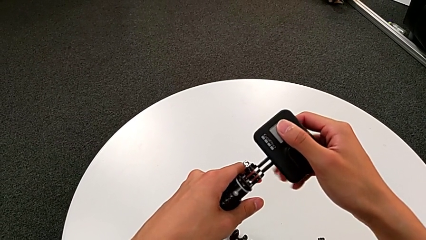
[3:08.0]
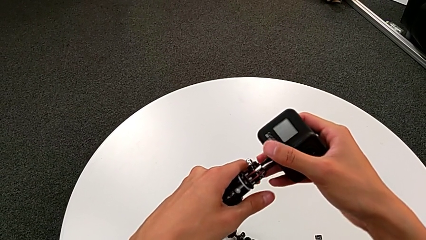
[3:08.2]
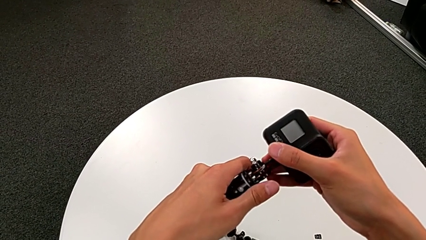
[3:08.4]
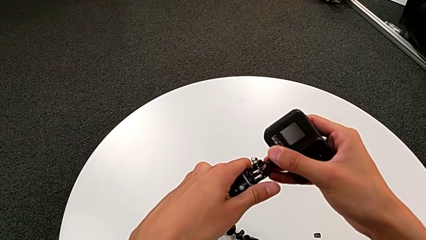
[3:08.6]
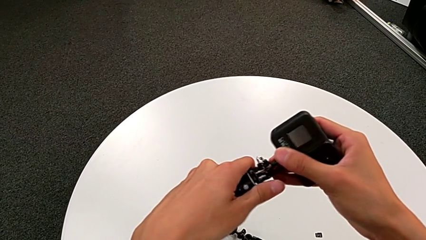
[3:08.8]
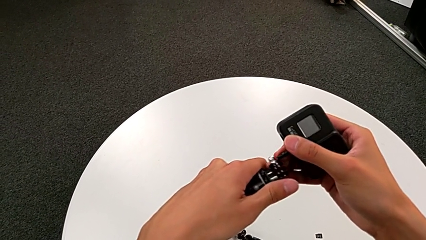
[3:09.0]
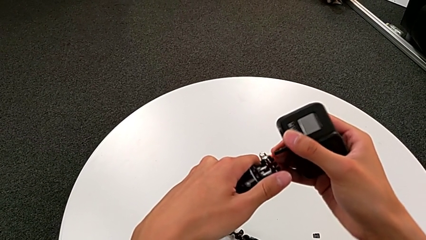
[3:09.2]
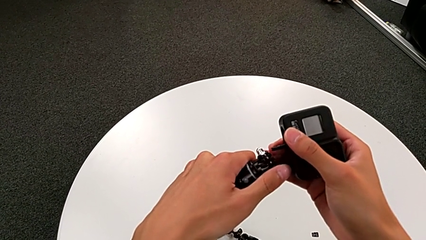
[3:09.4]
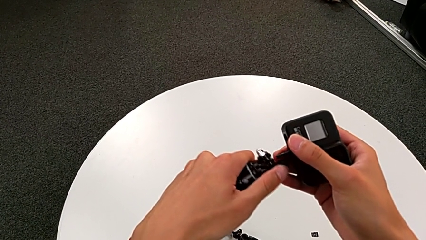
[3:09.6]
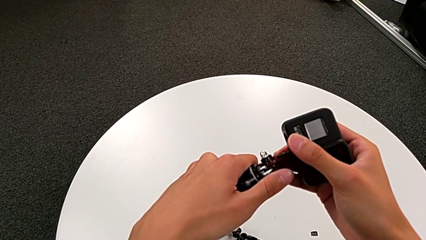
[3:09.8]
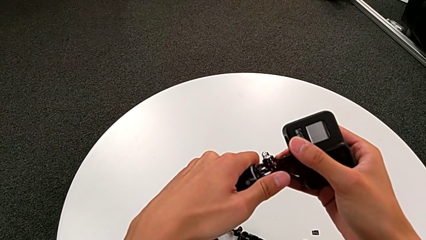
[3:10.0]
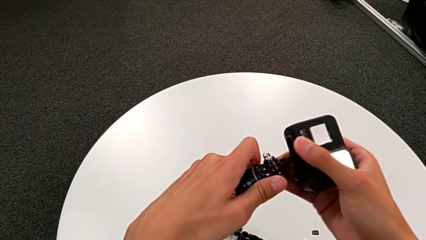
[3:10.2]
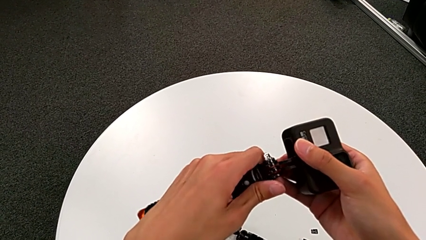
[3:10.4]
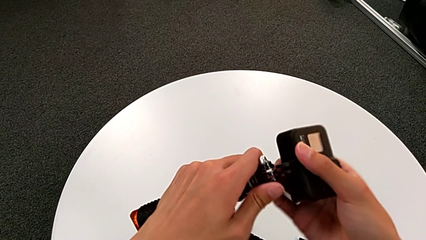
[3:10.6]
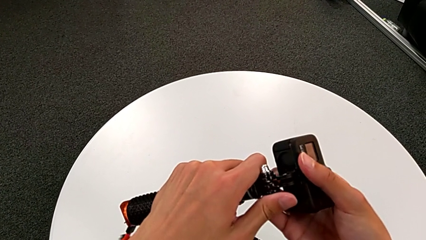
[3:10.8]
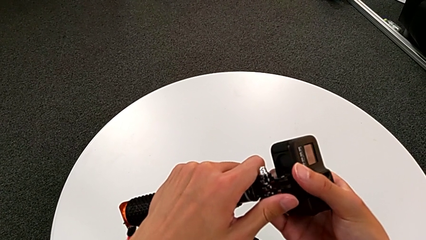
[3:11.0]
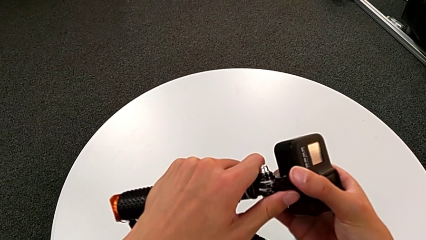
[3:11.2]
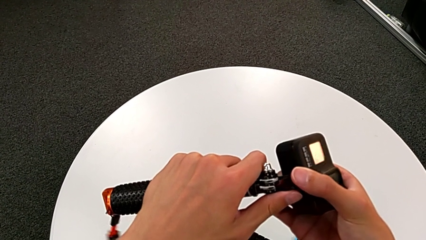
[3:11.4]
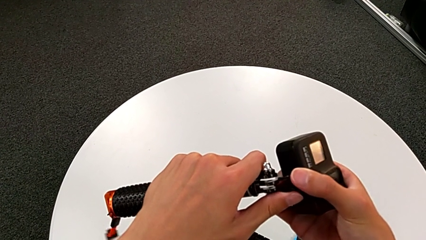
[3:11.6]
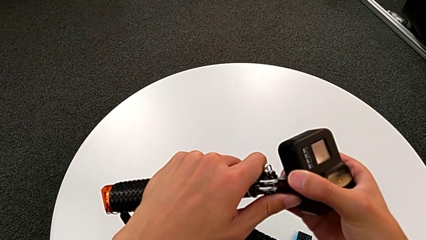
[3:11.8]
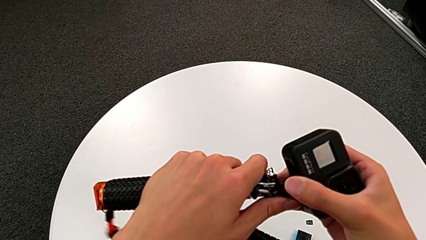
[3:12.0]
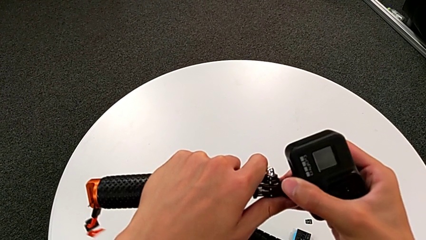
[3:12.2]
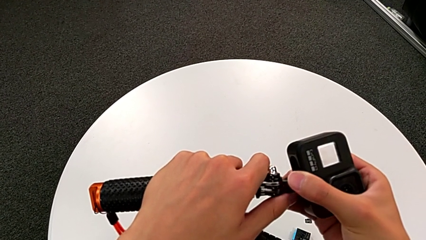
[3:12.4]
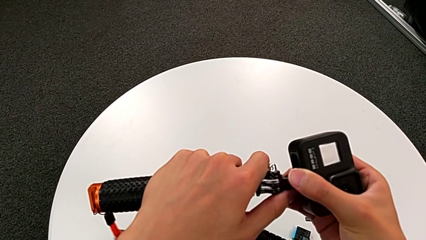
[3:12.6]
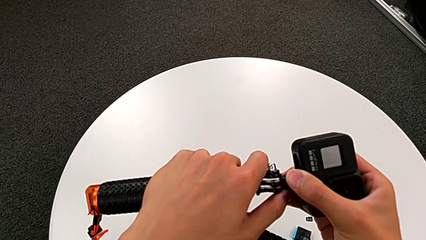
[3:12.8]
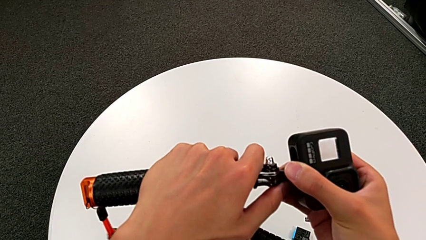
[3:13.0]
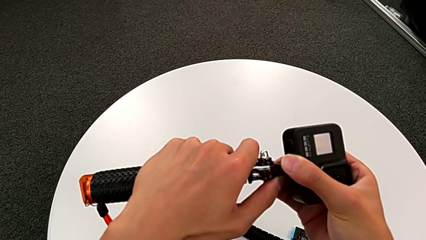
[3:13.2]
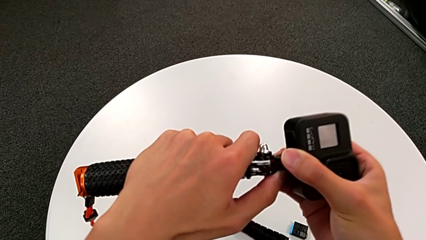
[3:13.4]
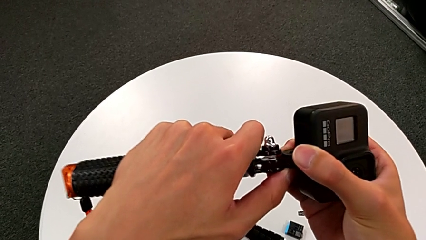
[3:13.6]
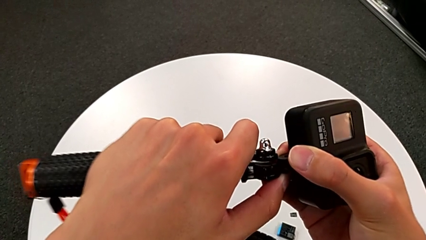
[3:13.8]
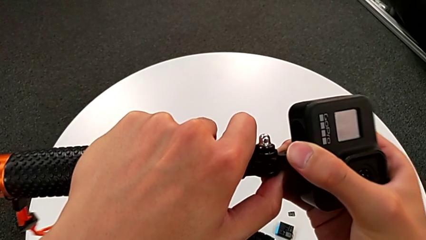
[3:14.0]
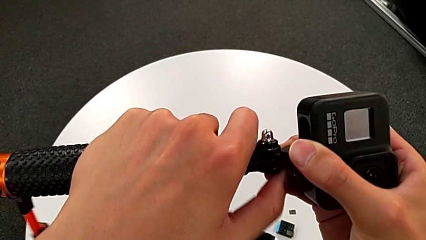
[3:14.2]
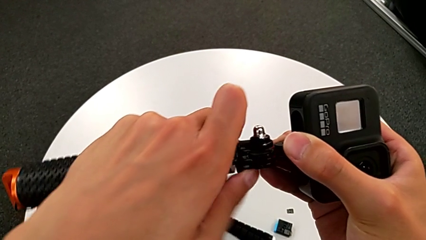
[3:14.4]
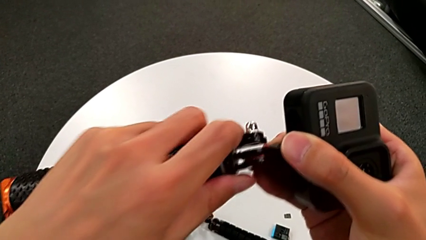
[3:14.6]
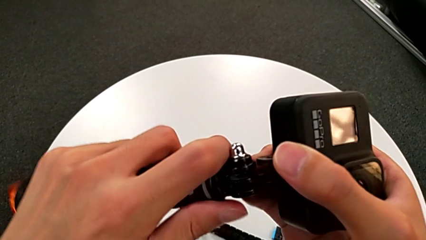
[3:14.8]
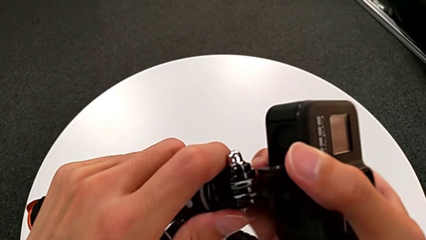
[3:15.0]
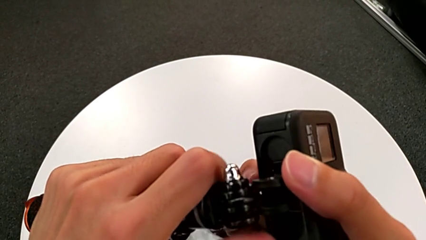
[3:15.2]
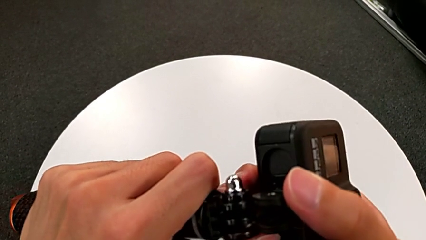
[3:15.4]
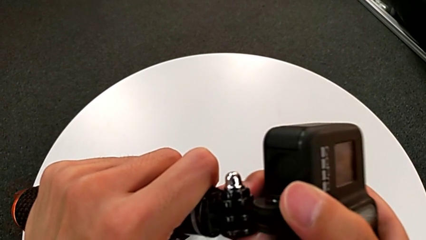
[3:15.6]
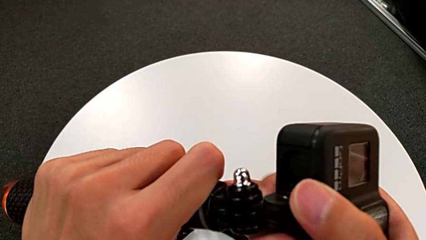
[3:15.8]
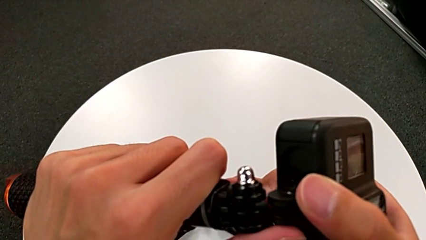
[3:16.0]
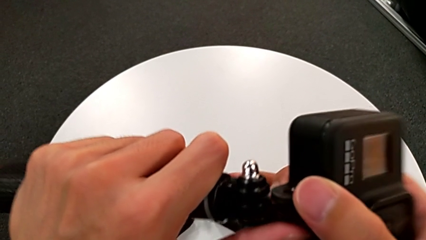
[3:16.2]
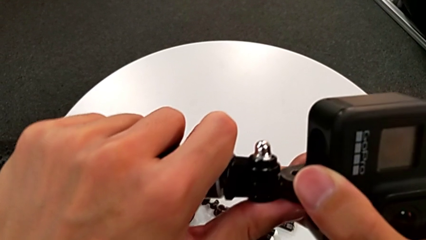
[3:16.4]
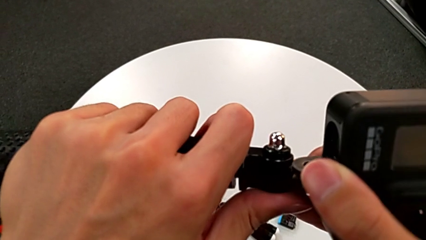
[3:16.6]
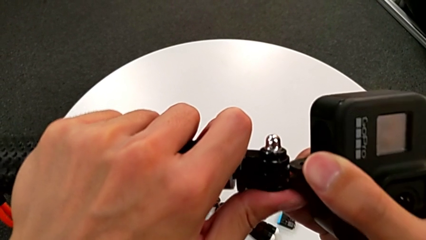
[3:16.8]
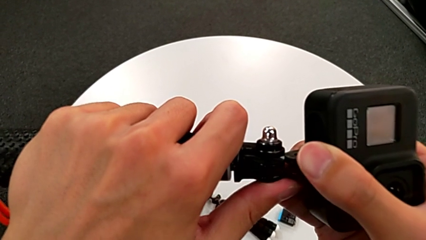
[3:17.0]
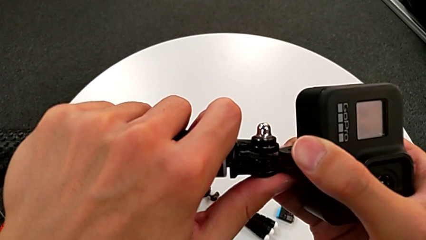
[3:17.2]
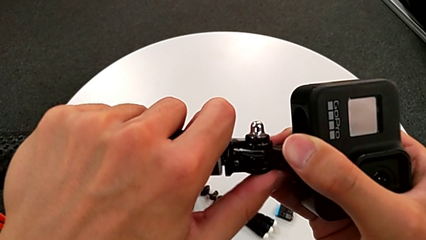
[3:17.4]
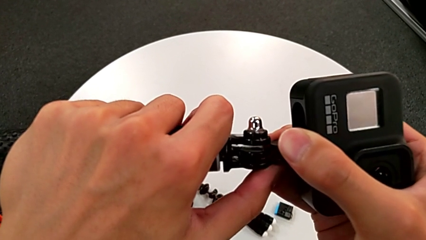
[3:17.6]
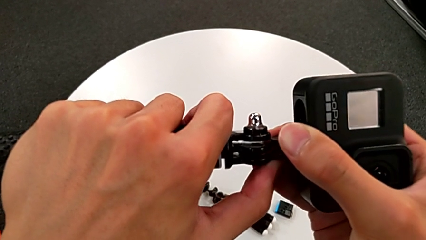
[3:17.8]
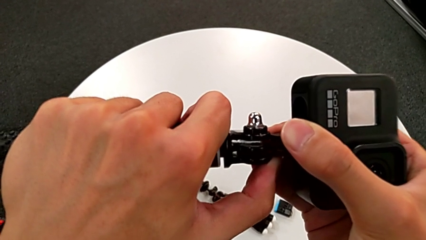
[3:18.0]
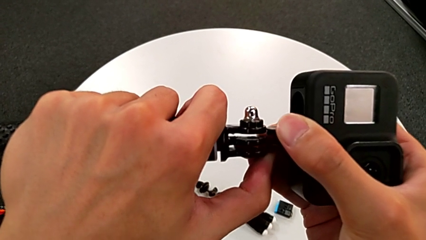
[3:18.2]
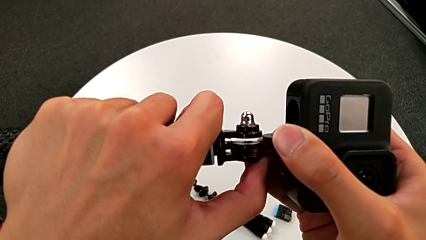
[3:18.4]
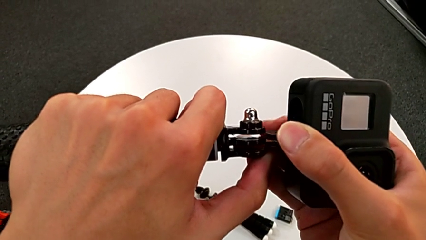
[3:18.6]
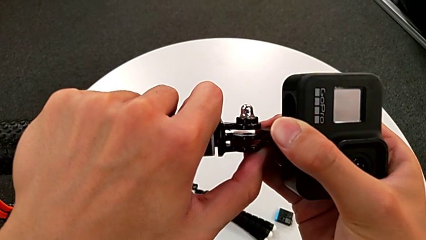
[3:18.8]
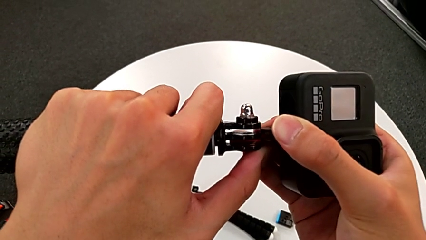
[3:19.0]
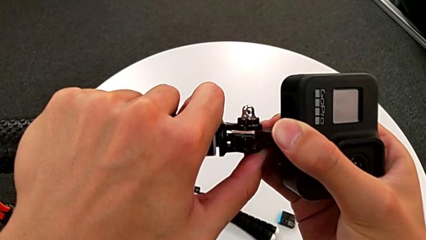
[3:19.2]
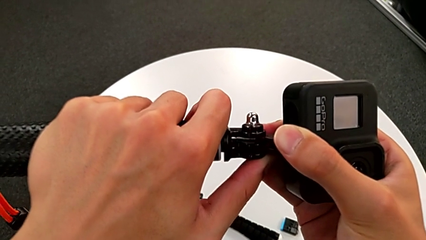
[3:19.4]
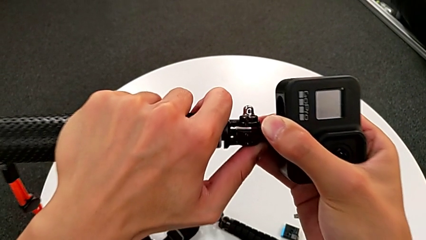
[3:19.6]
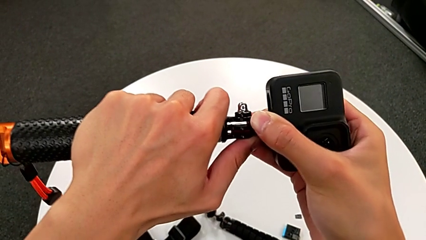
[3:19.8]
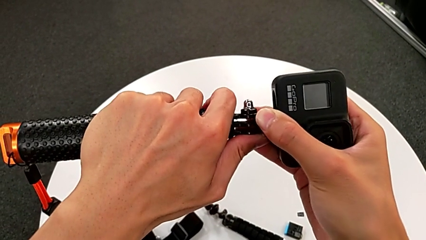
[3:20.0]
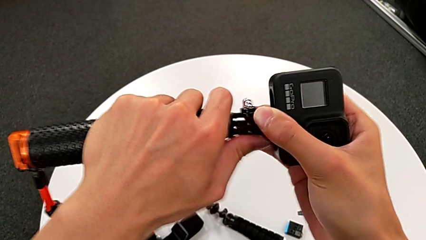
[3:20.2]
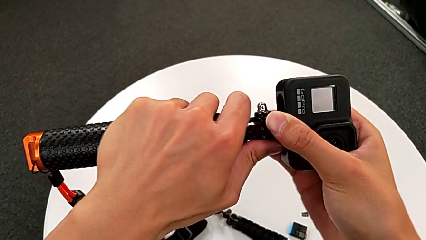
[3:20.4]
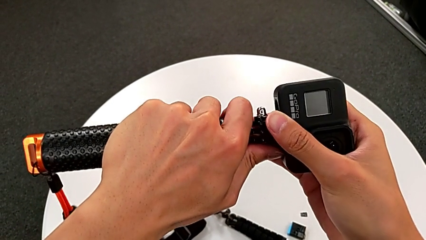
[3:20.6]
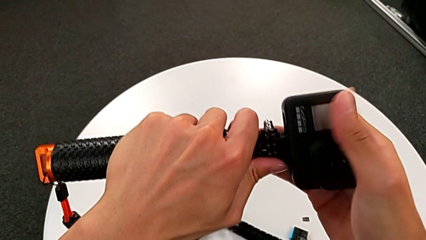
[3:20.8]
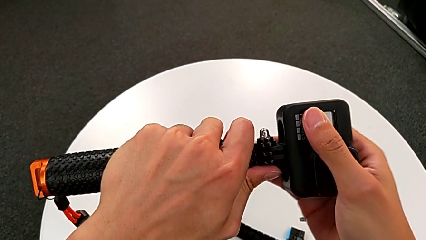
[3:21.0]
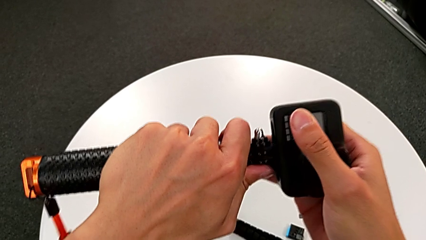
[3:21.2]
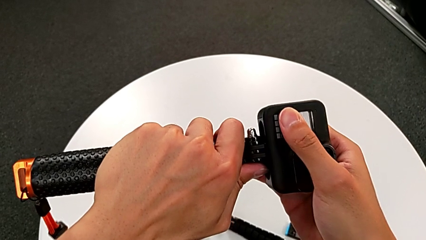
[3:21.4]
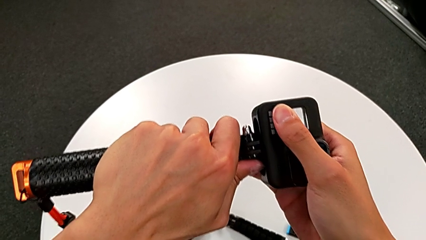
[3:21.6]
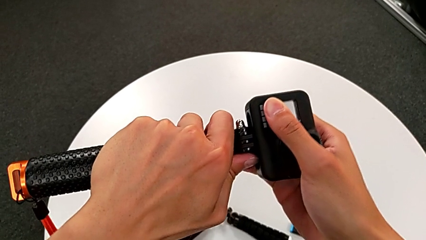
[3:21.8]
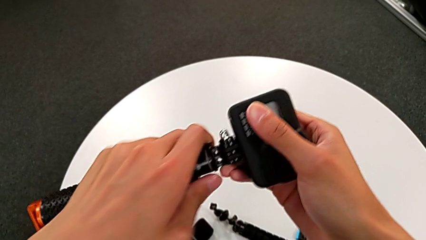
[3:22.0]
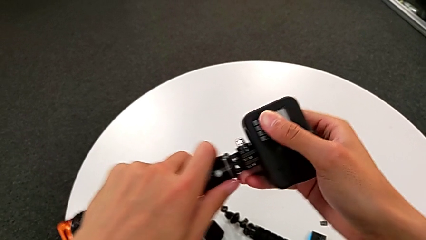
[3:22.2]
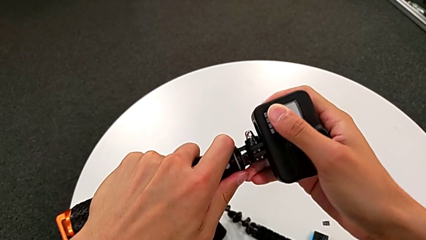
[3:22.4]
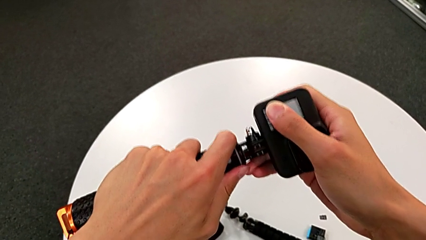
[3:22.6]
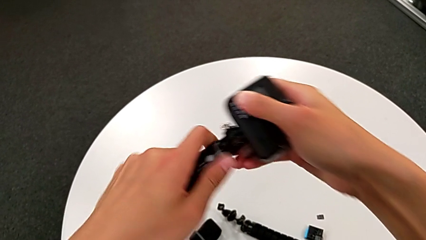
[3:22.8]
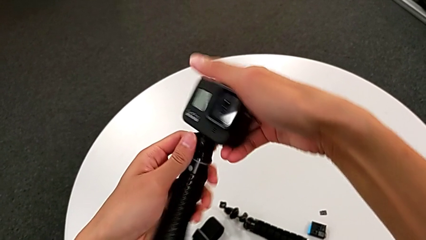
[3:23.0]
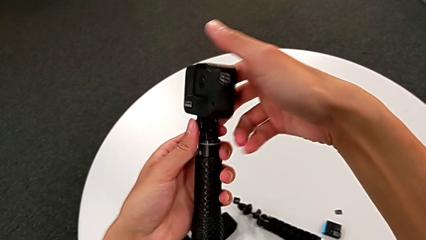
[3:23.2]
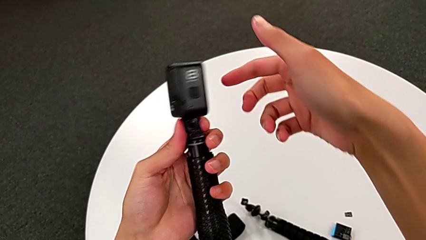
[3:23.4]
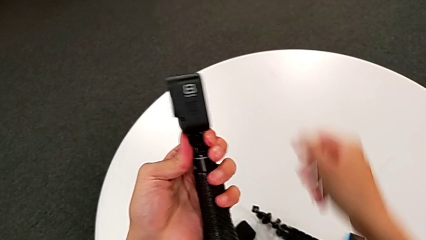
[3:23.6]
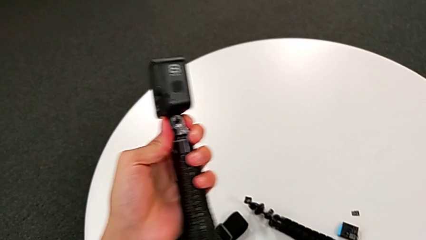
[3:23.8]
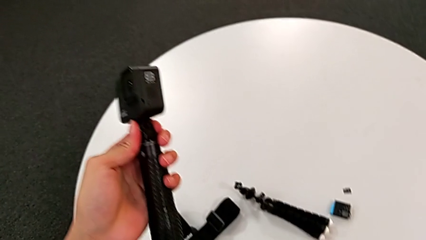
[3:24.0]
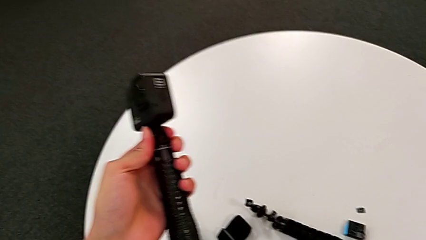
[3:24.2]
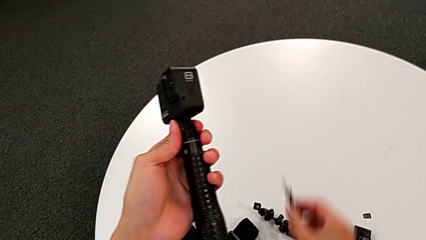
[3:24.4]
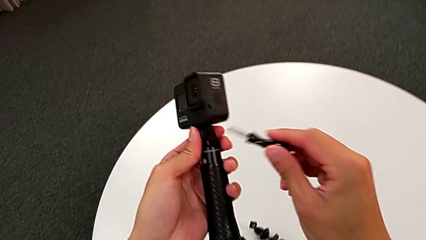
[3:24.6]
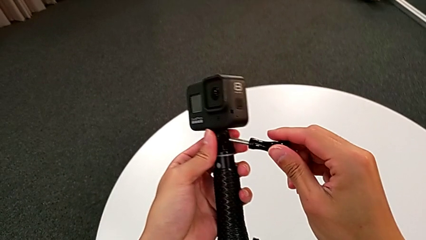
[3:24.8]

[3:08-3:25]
The camera wearer is changing the GoPro strap to handheld mode. They align the bottom mounting peg and assemble it.
